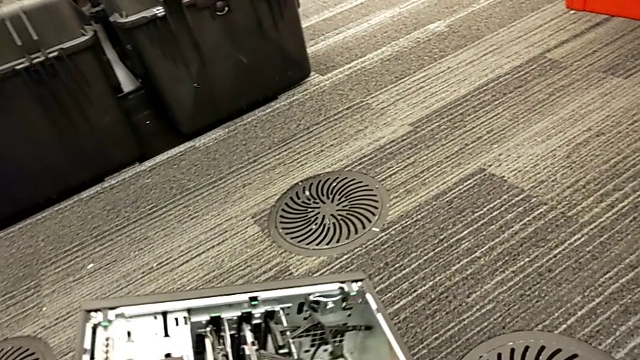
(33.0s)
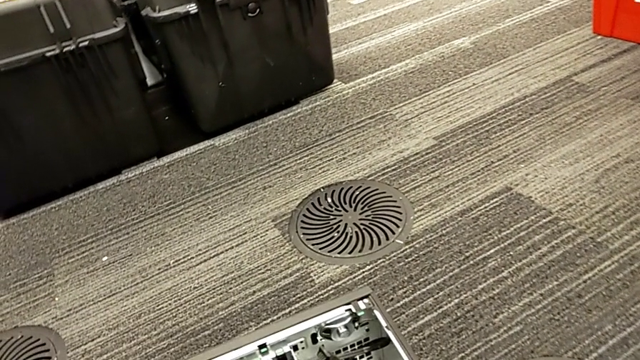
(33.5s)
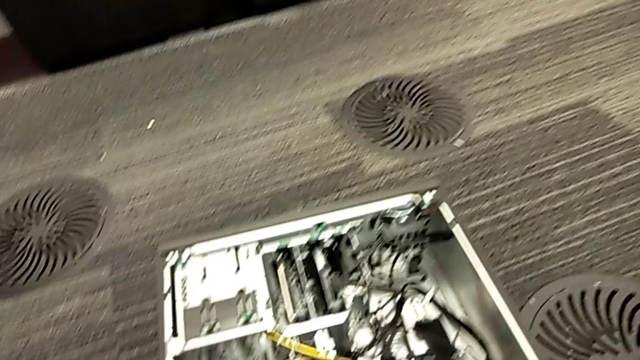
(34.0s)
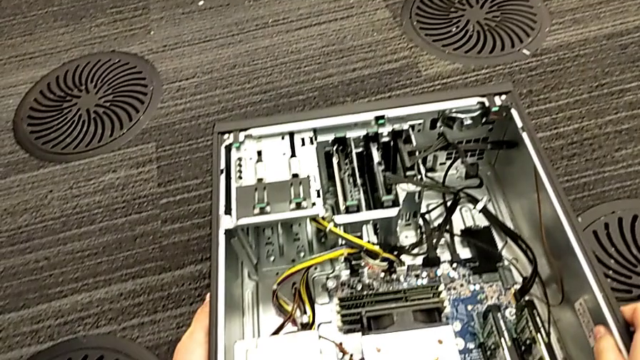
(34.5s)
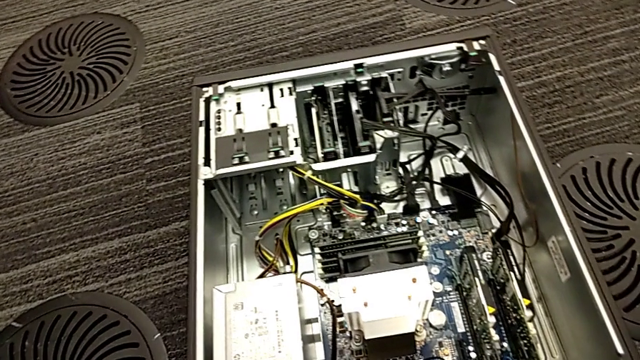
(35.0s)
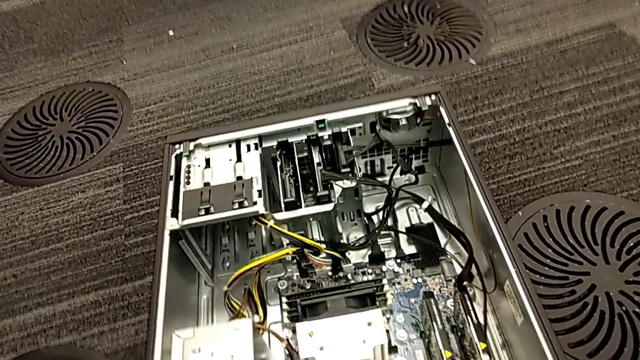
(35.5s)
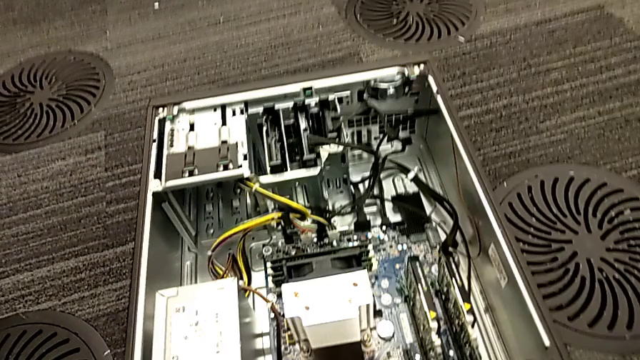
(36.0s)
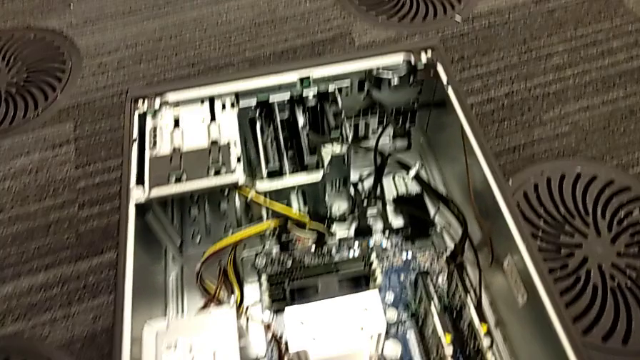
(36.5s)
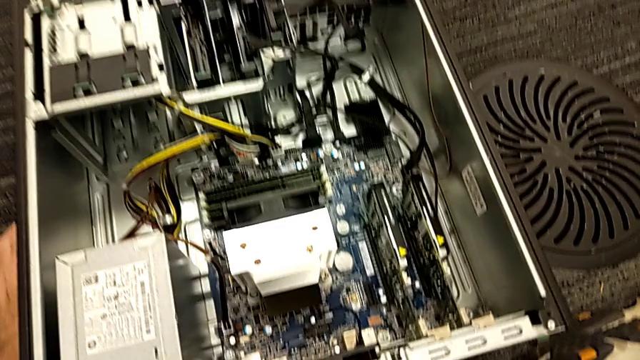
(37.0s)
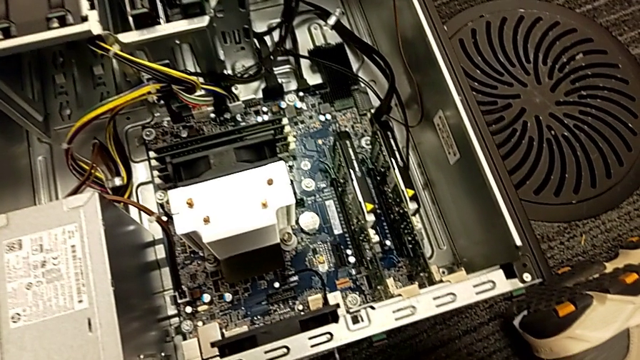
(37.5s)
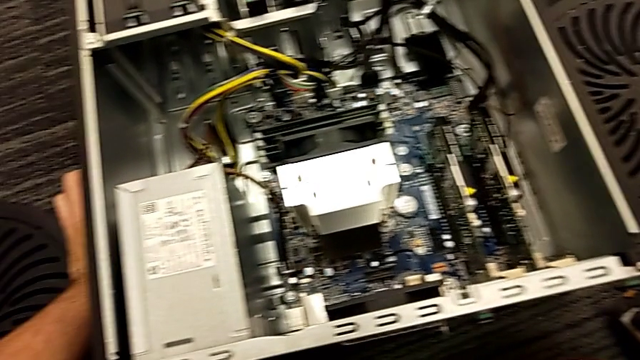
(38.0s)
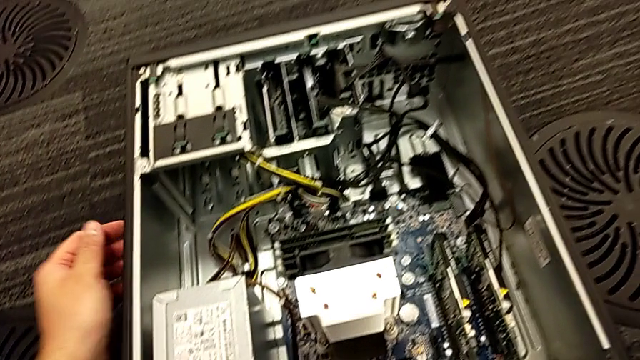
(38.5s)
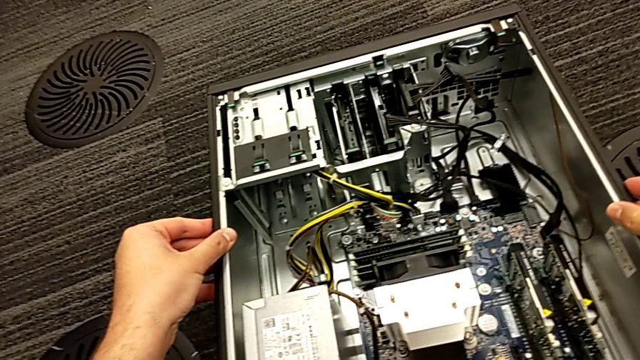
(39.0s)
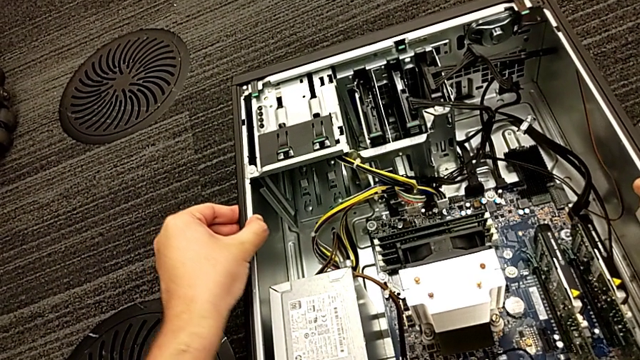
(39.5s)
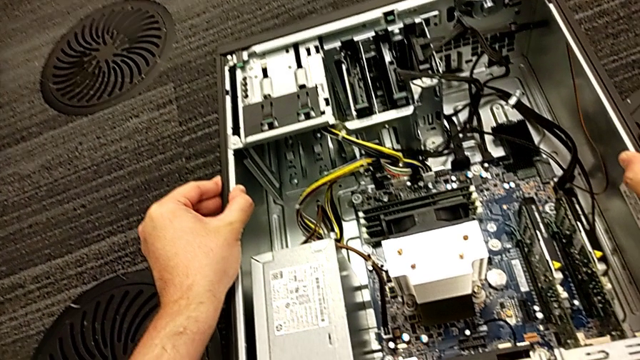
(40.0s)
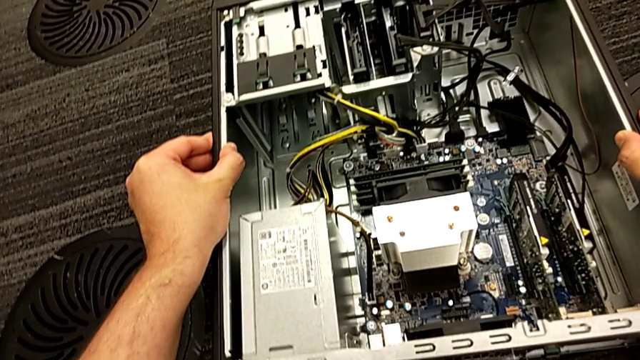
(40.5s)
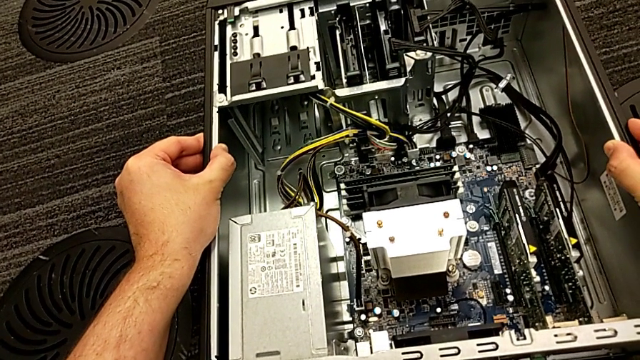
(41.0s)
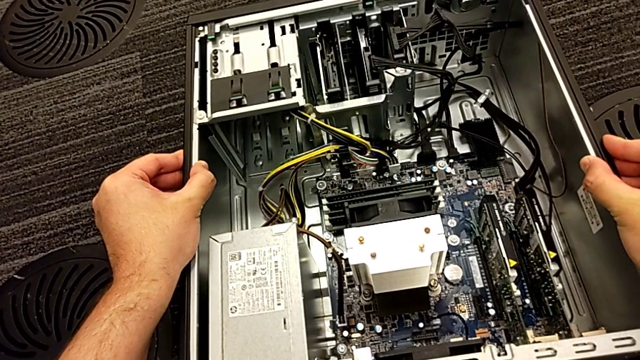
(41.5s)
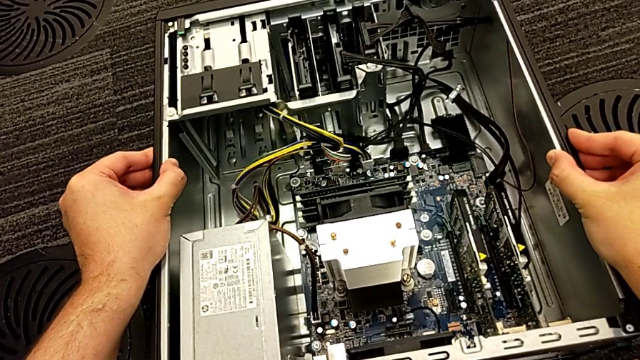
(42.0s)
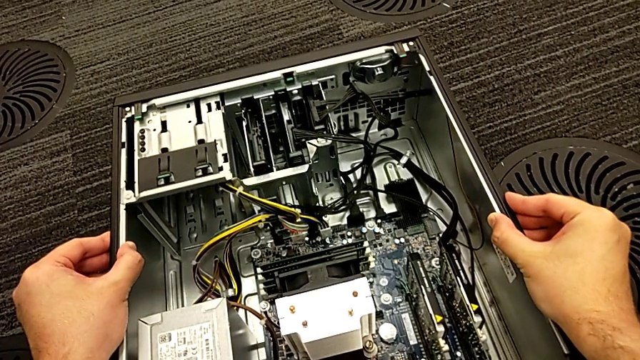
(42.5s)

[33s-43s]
The camera wearer is disassembling the computer tower. They grab the computer tower.

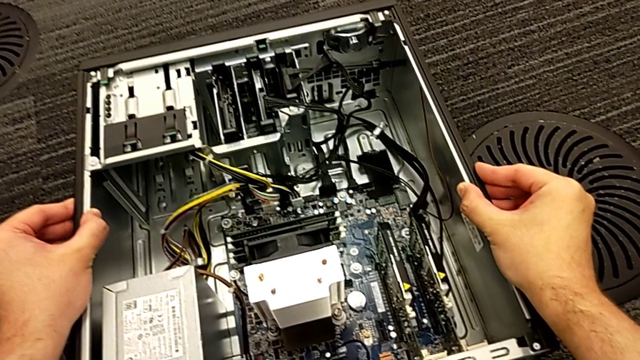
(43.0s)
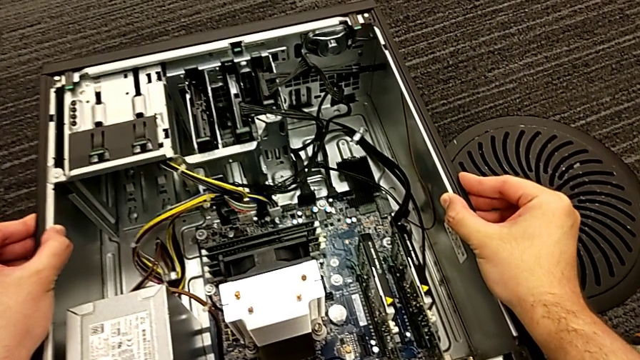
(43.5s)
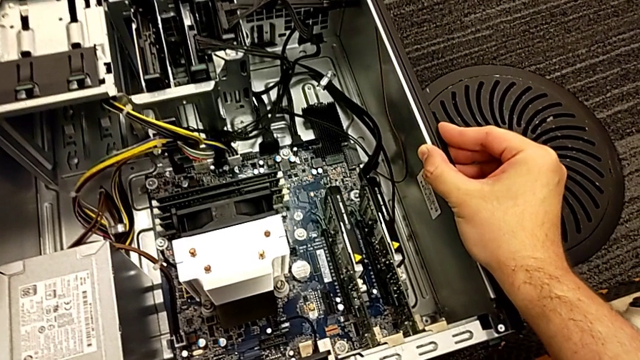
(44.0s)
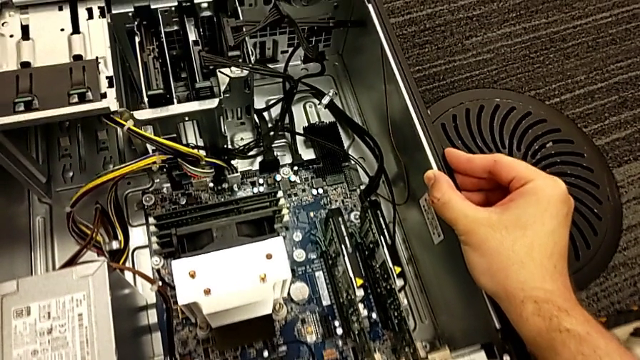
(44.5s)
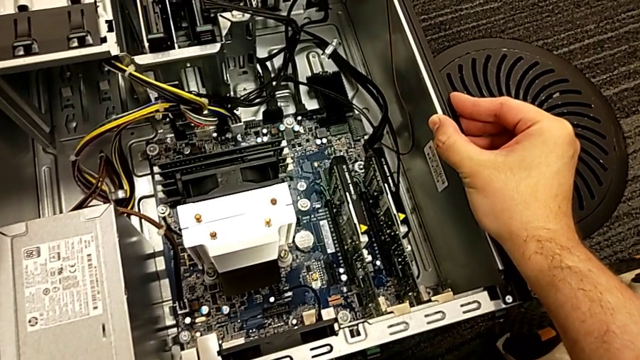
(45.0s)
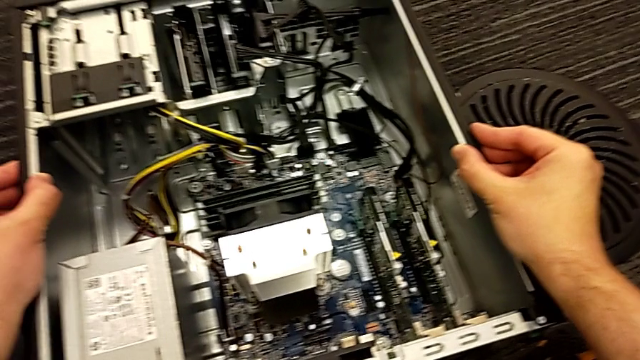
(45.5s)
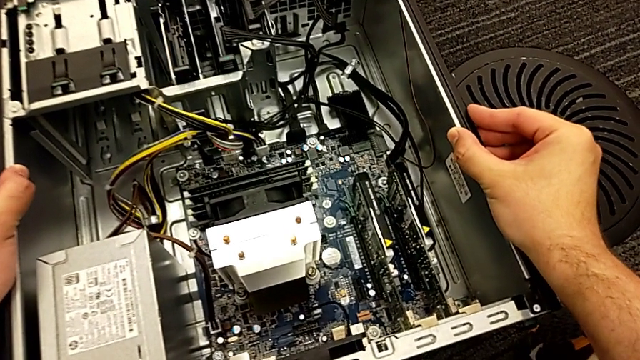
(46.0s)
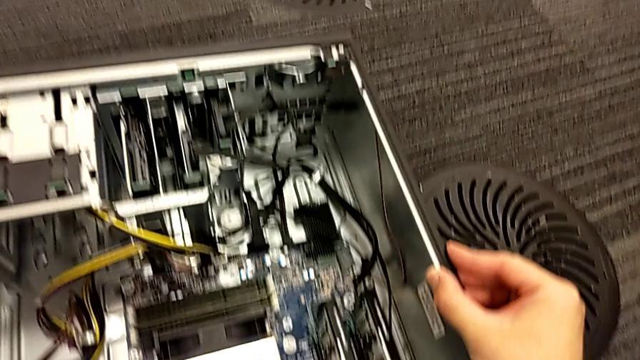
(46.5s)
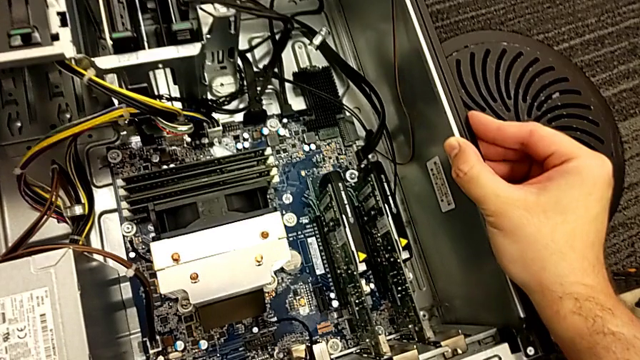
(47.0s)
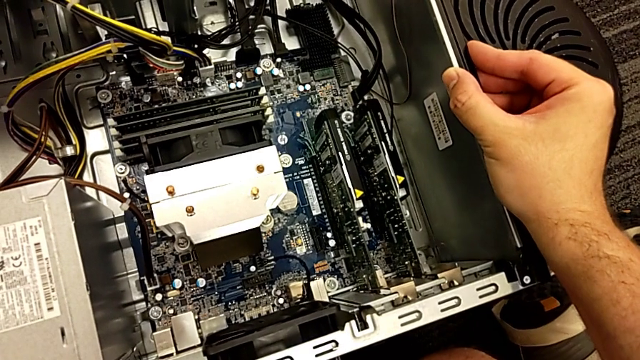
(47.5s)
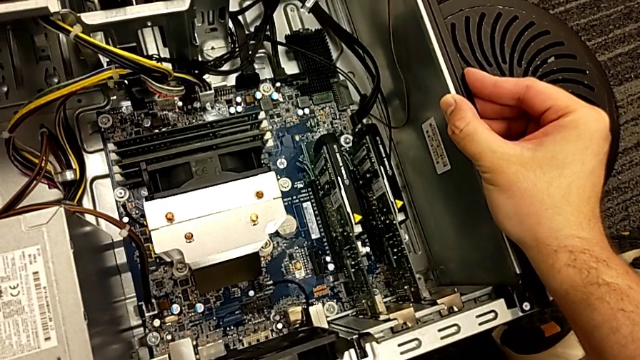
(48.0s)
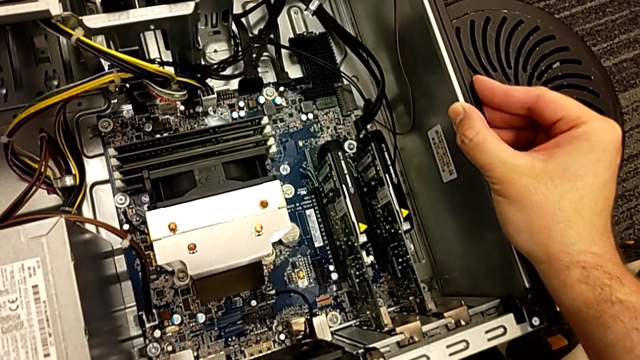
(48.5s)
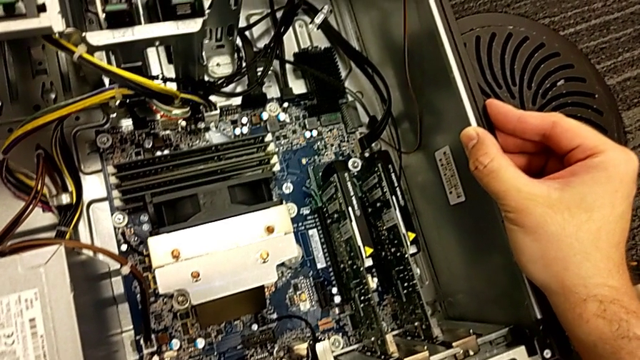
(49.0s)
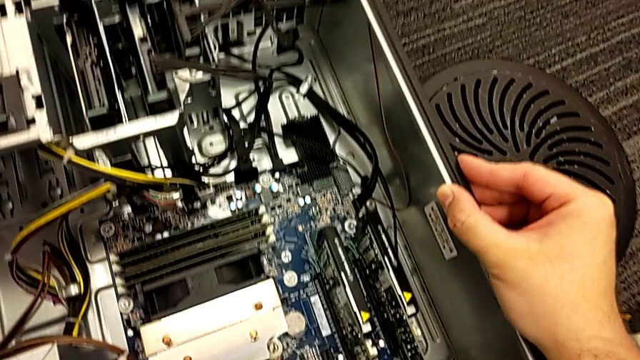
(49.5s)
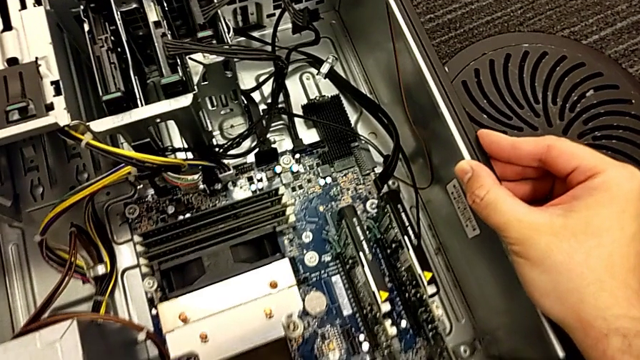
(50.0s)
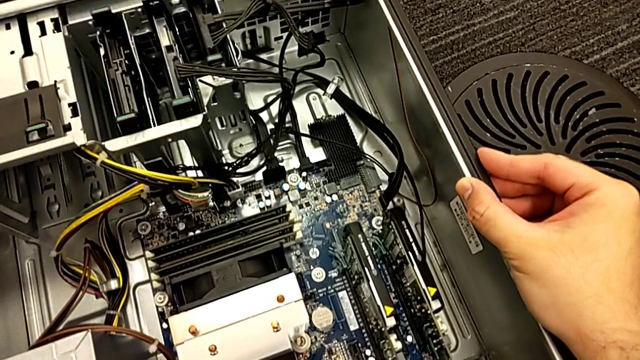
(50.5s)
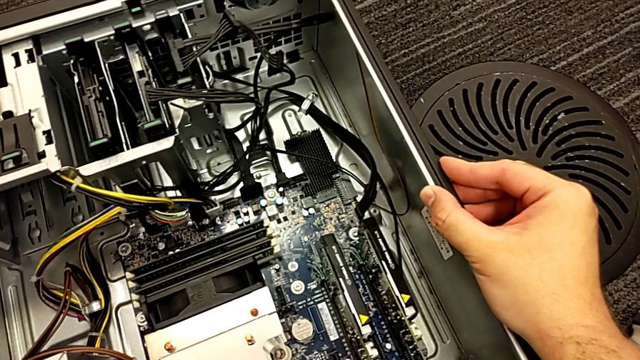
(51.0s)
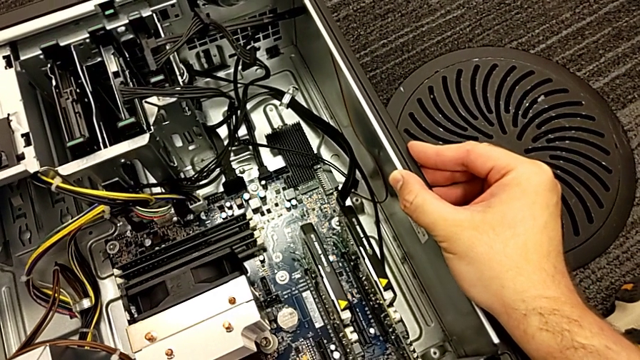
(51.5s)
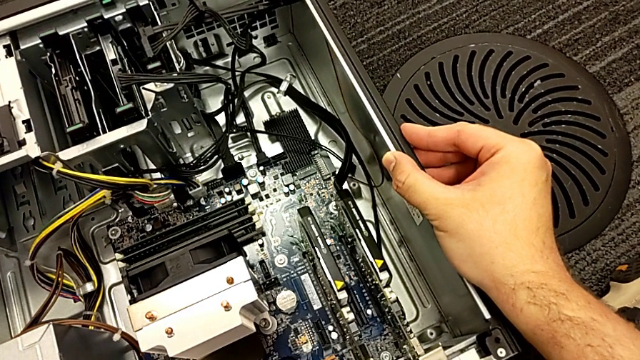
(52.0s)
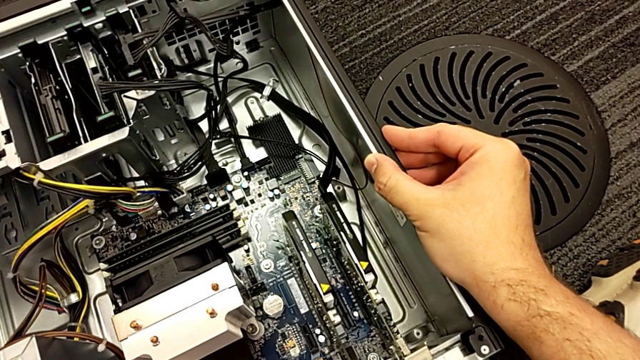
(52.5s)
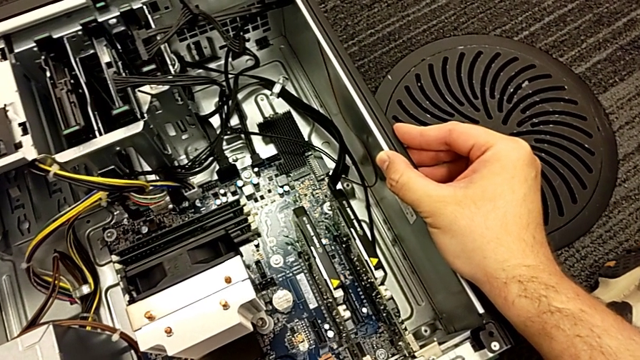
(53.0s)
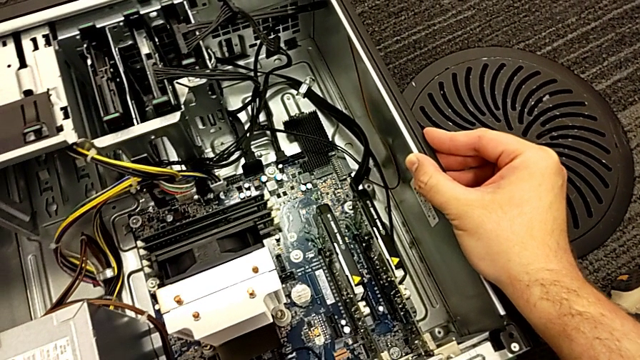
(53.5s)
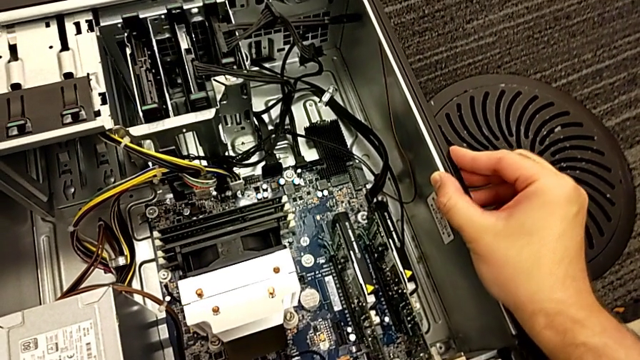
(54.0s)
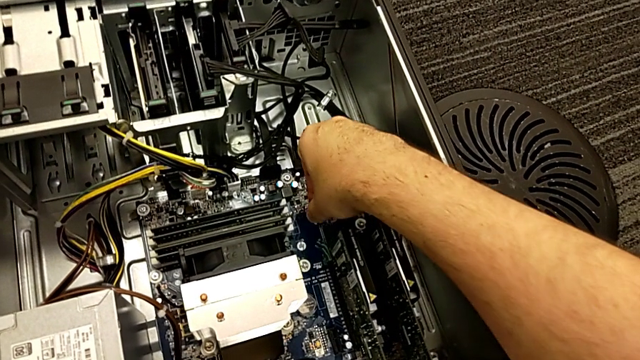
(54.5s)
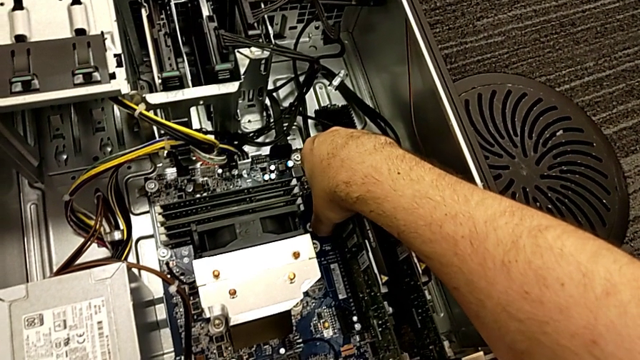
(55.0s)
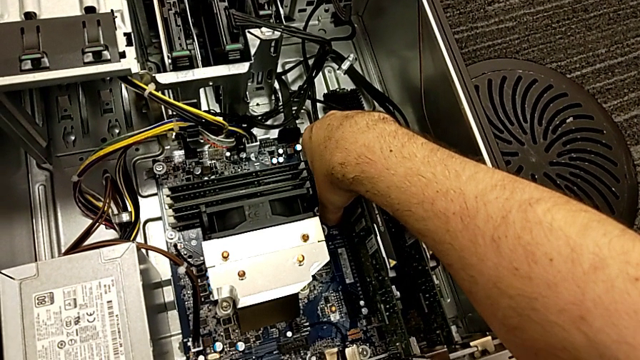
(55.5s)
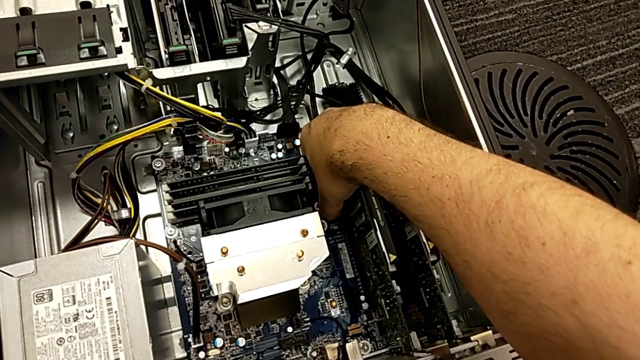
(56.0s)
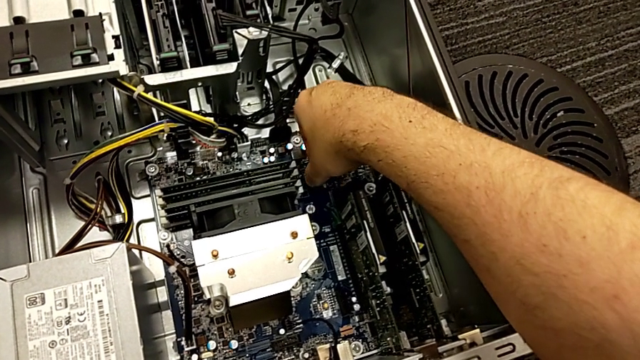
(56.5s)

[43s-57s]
The camera wearer is inspecting the computer tower. They wrongly grab the graphic card, grabbing the wrong place.
